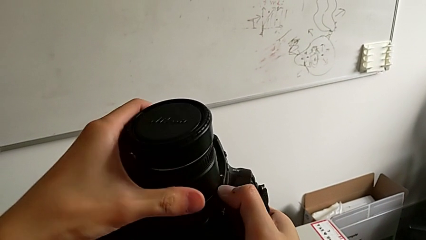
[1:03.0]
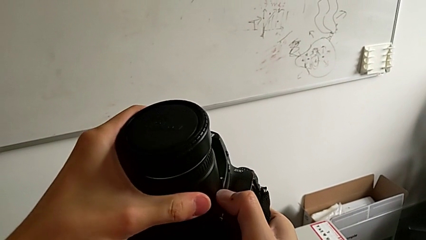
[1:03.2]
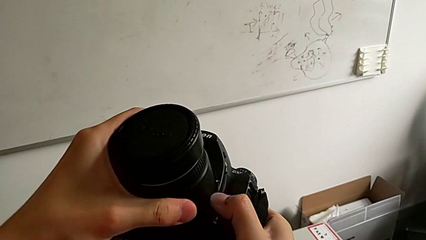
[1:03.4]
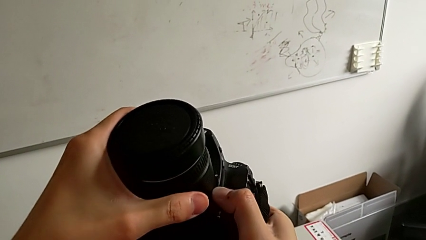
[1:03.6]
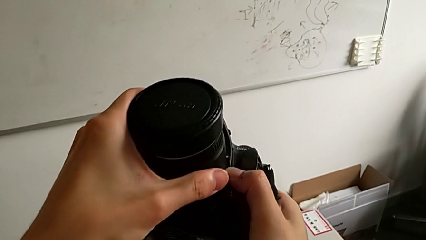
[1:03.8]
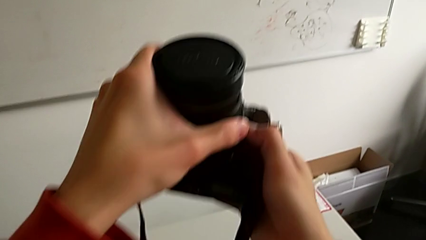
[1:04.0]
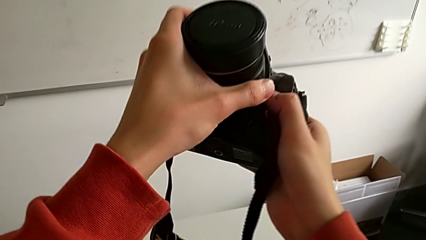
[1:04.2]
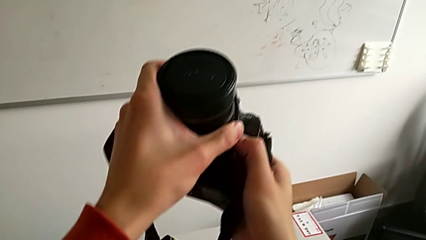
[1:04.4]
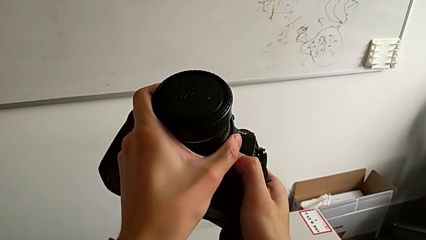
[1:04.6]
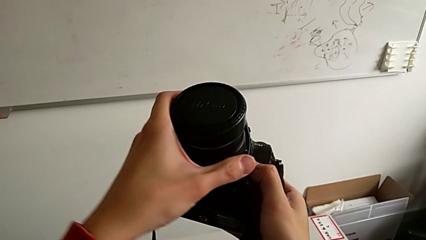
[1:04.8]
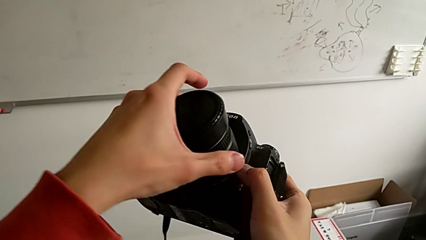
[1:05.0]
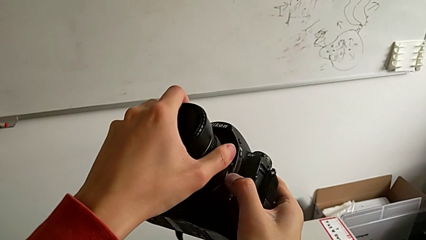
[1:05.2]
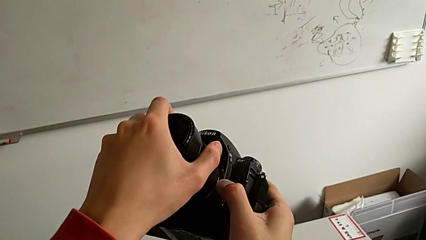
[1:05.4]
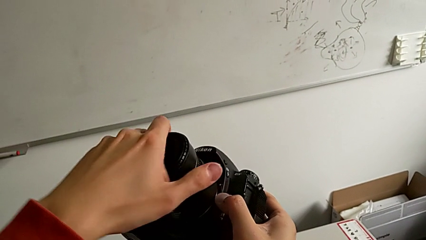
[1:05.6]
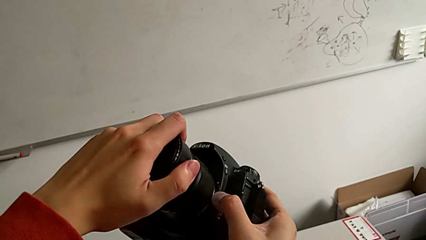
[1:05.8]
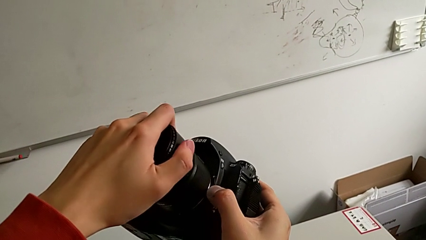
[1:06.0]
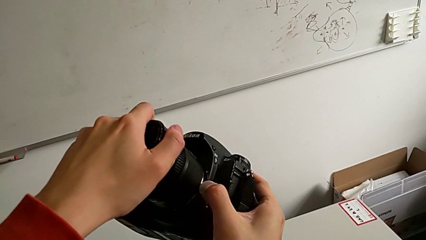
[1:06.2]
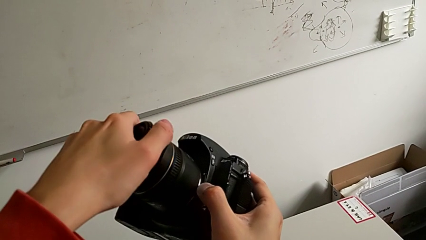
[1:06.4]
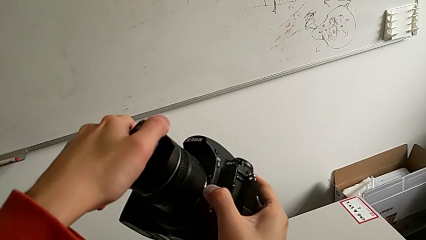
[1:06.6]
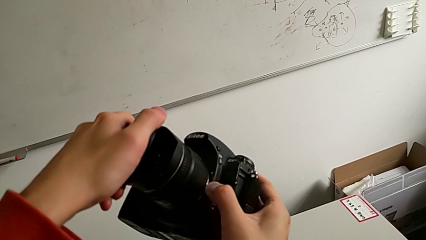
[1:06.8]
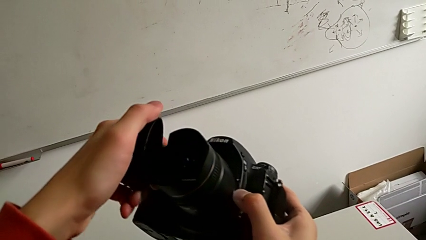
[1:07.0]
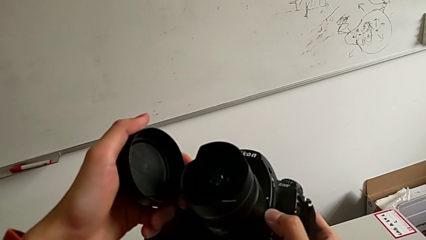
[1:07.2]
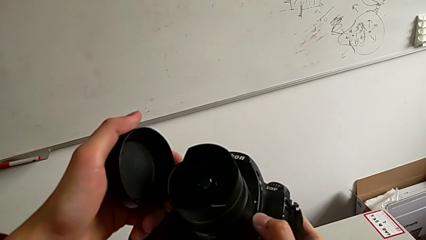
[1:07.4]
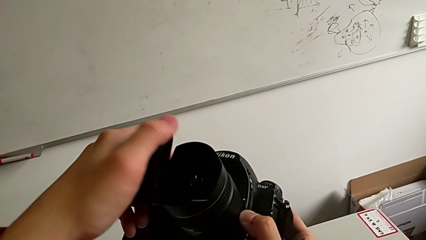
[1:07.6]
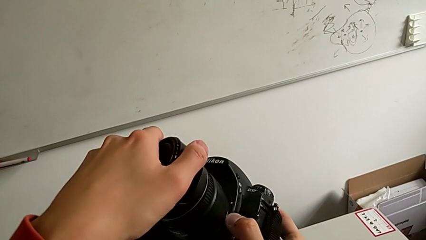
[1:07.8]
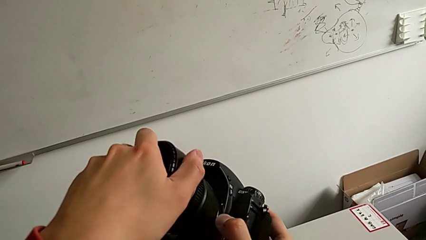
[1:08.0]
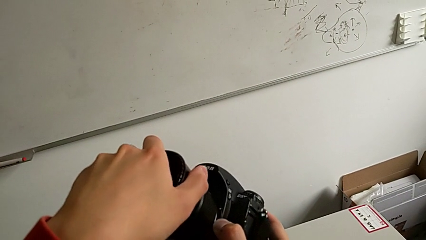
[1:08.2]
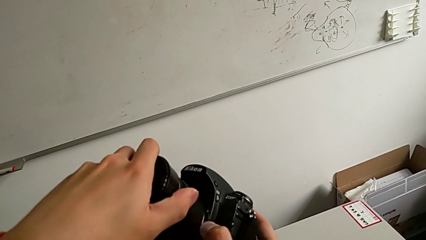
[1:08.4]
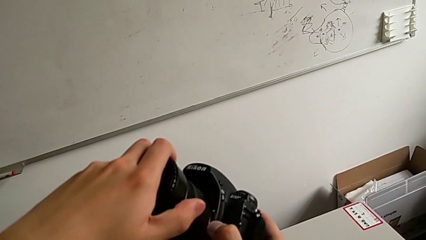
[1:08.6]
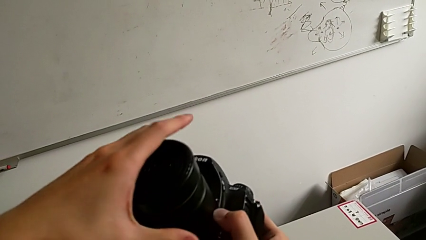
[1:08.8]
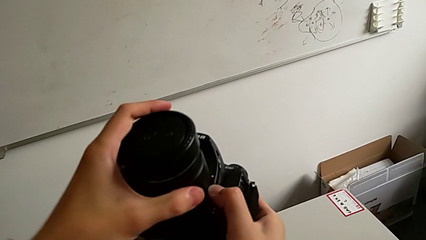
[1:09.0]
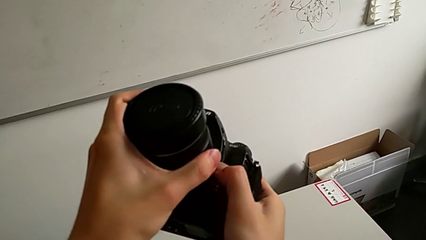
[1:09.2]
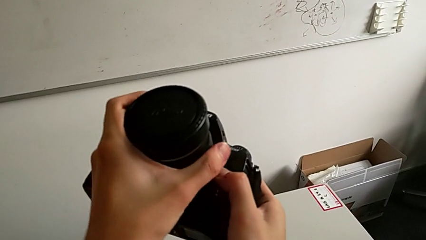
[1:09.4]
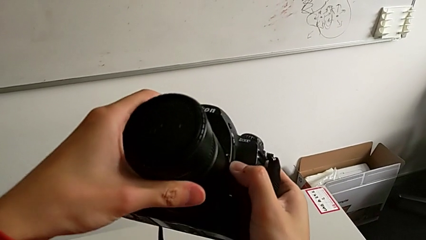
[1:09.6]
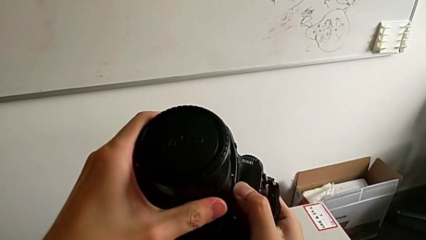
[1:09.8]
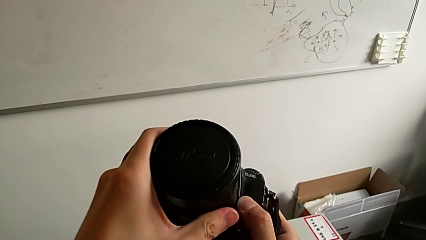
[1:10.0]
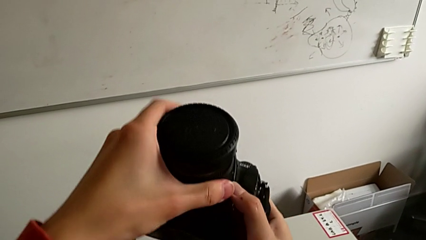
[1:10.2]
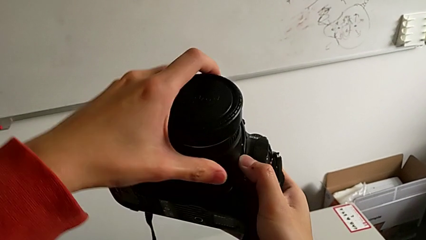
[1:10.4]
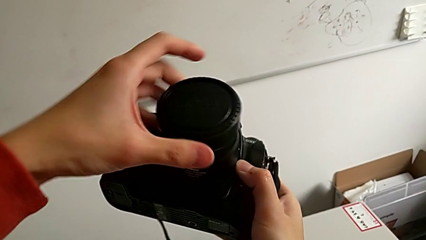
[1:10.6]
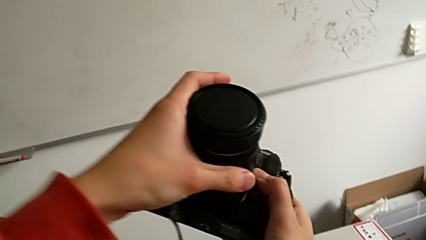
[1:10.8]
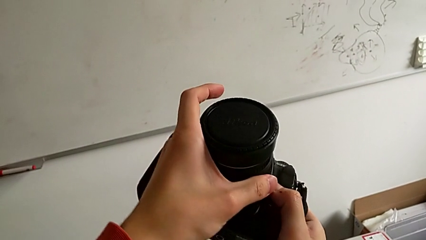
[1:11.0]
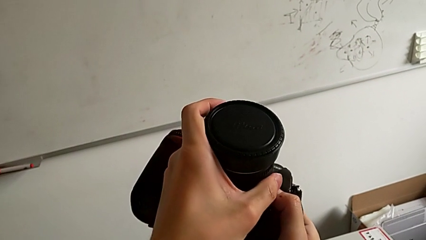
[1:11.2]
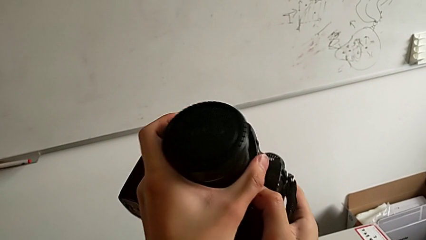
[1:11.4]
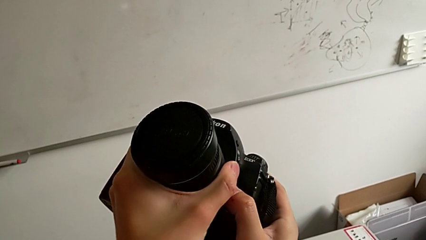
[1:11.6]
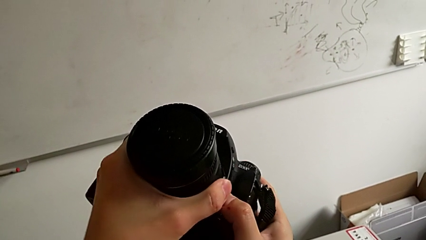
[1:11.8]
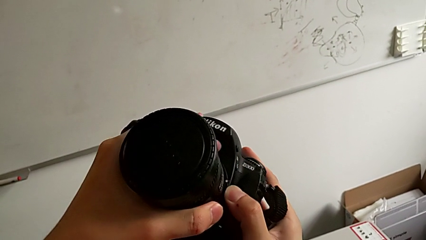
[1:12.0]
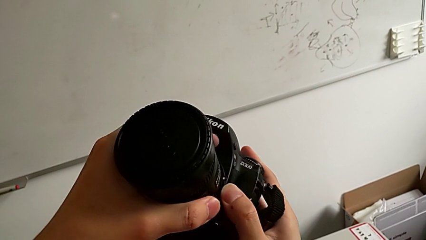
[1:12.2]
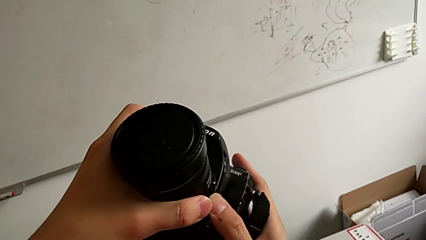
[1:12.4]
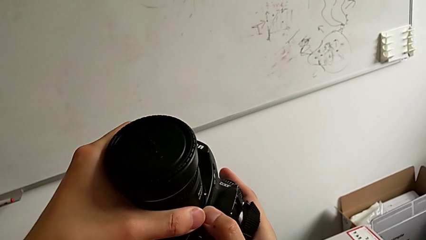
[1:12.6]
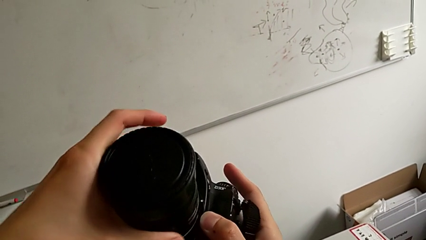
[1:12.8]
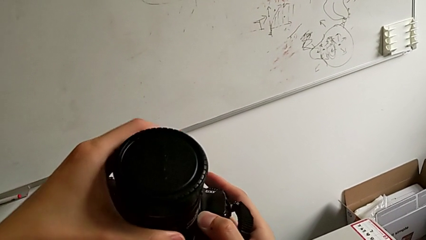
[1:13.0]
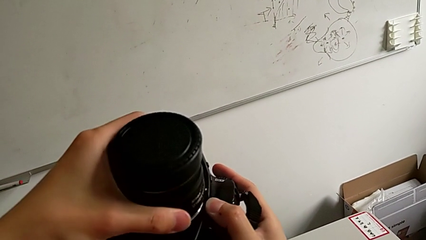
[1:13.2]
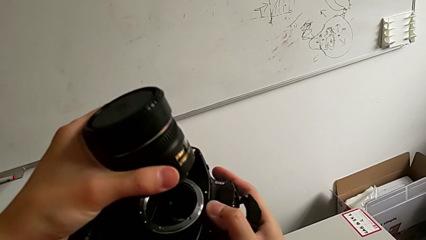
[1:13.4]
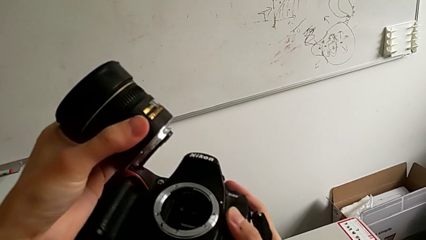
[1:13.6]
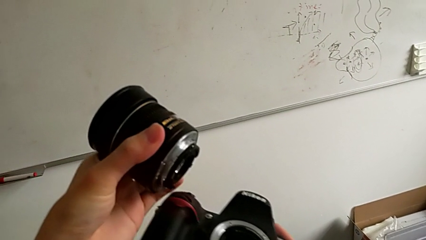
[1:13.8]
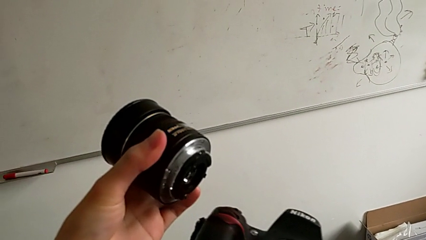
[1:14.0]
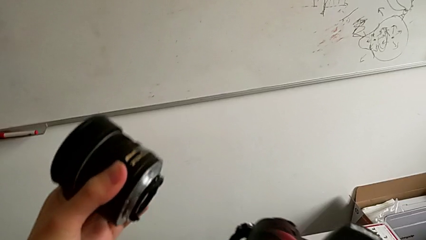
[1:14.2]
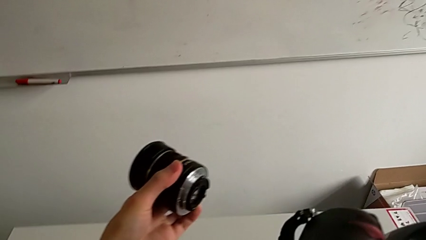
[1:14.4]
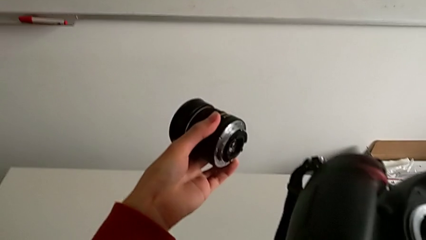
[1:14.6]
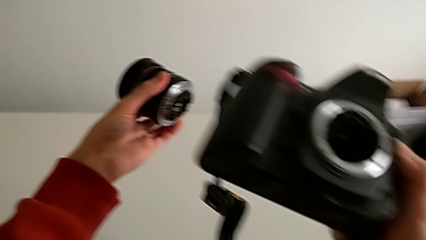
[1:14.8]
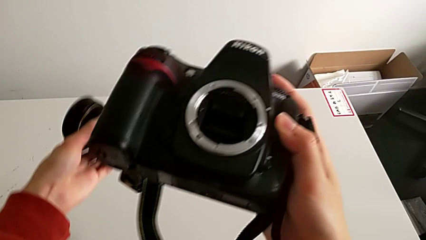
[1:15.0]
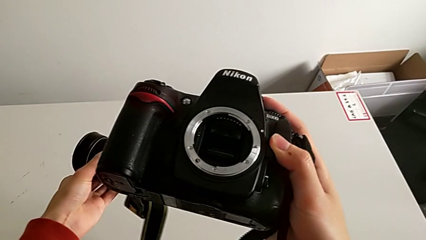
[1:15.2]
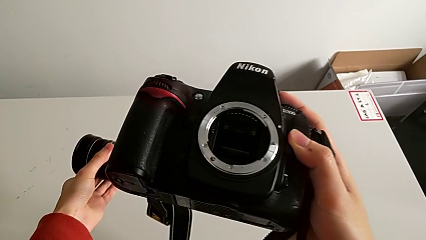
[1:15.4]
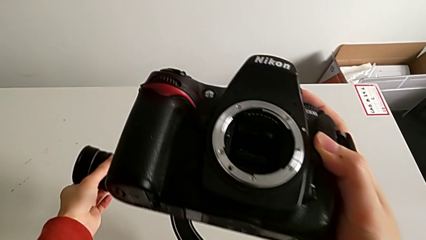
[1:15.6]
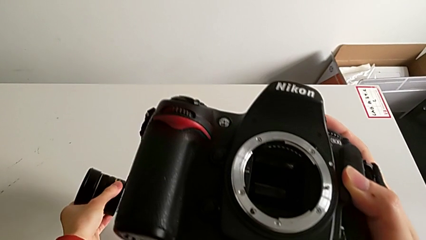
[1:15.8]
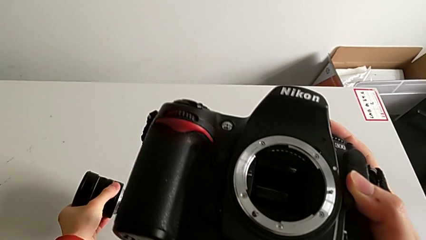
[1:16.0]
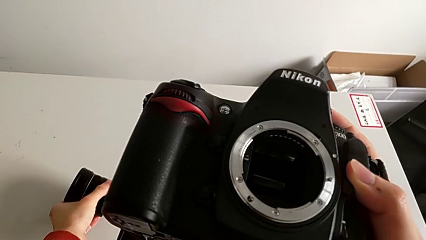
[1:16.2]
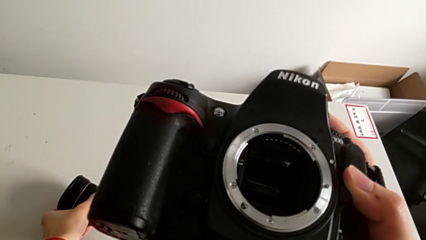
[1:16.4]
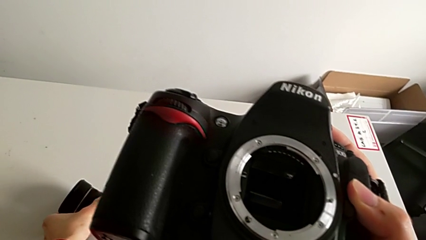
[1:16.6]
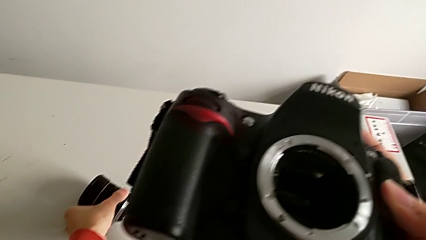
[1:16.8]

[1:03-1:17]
The camera wearer is detaching the lens of the camera. They rotate the left lens, withdraw the lens cover, assemble it, withdraw the lens and place it.

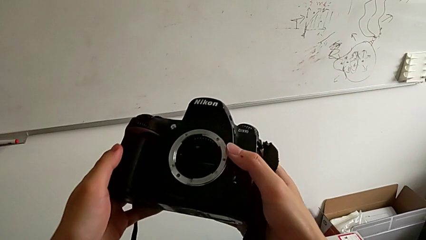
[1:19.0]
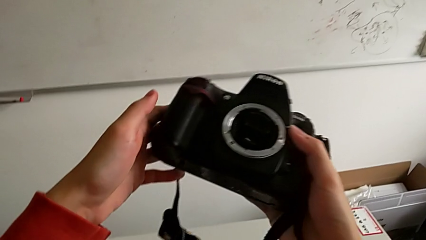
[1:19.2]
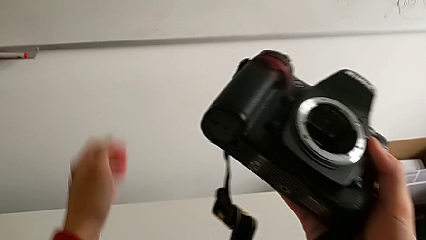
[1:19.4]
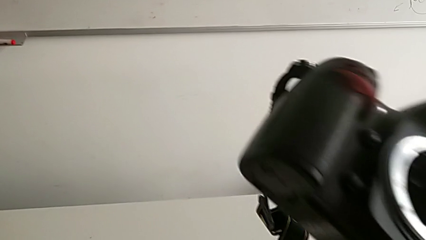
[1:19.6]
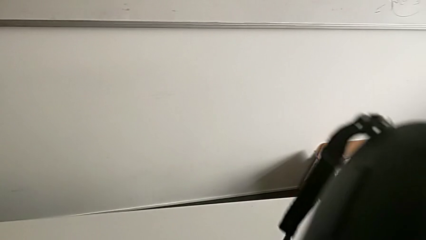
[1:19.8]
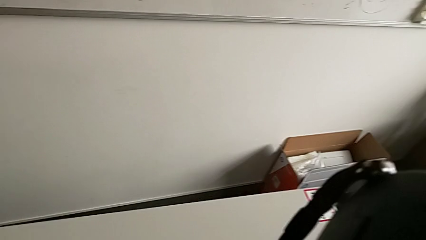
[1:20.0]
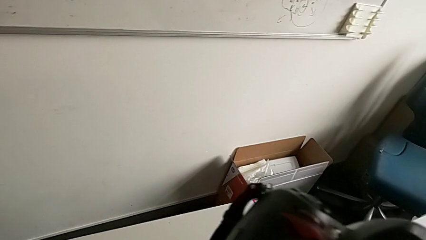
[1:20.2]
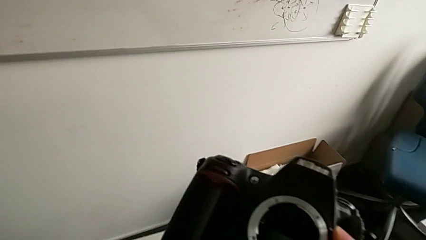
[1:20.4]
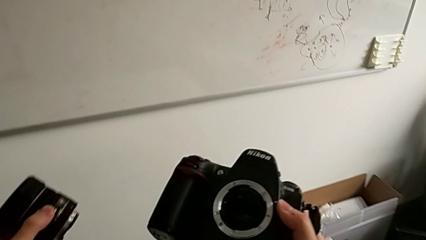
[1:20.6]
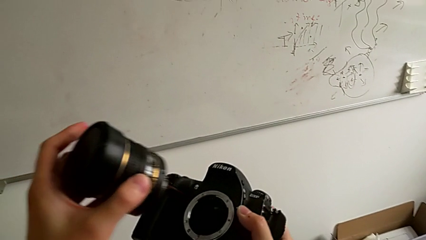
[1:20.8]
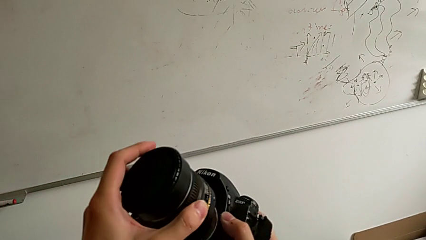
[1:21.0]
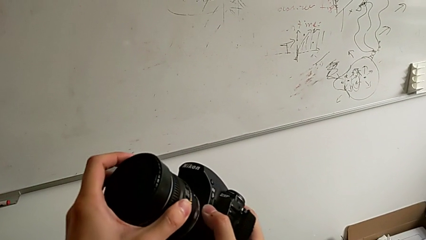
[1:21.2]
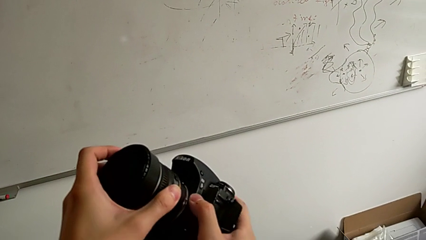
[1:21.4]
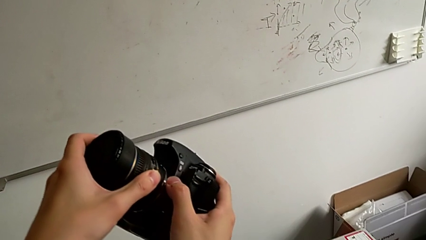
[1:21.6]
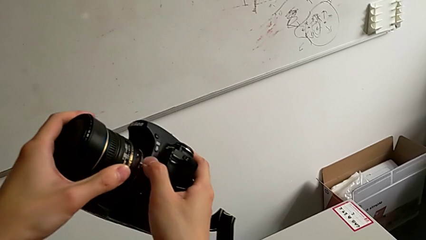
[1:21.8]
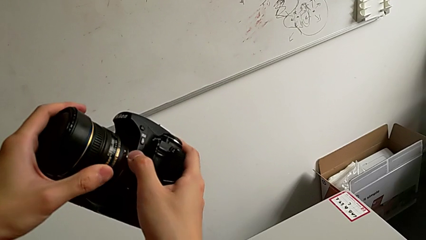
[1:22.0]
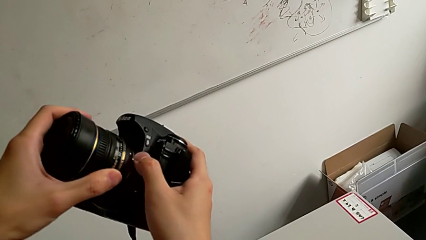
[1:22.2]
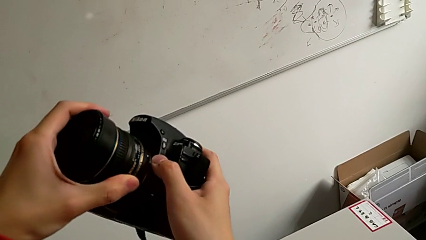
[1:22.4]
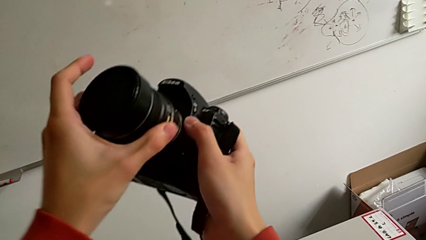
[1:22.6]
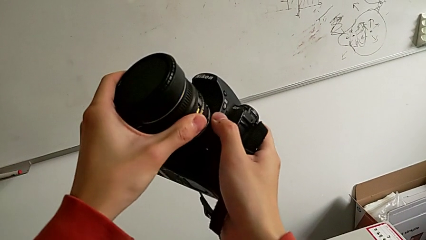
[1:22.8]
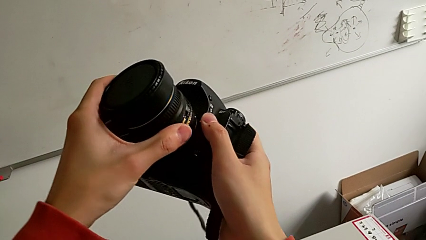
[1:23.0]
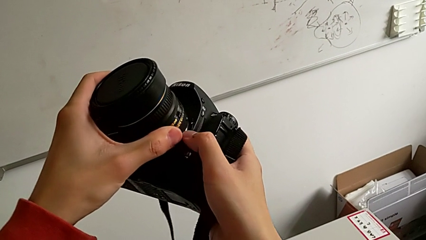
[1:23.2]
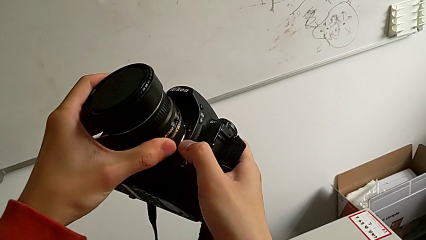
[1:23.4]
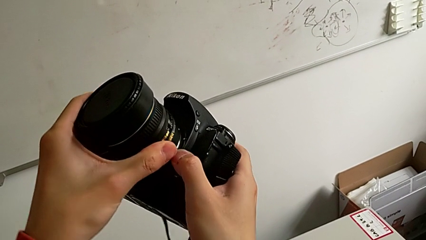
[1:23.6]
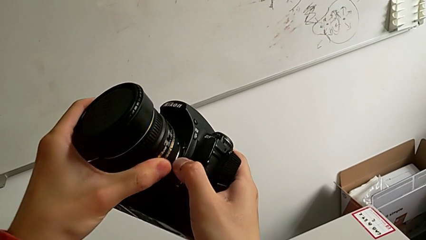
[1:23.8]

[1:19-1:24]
The camera wearer is attaching the lens. They grab the lens and begin to rotate it.
